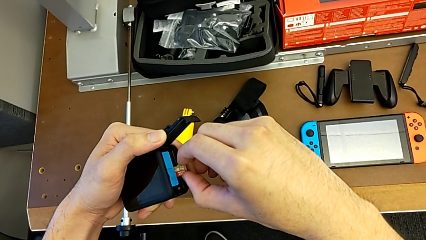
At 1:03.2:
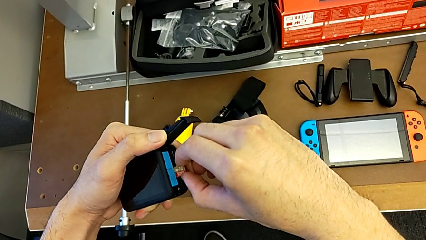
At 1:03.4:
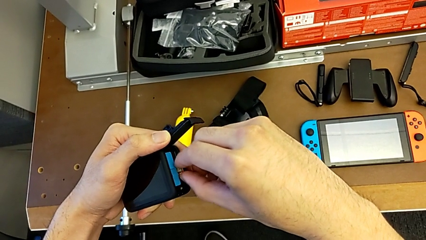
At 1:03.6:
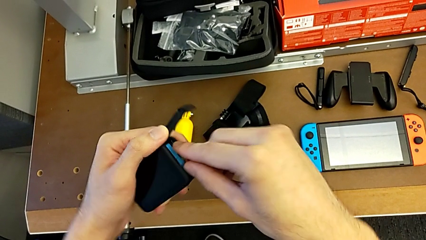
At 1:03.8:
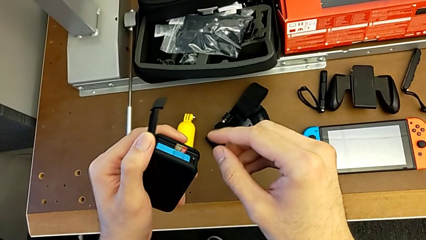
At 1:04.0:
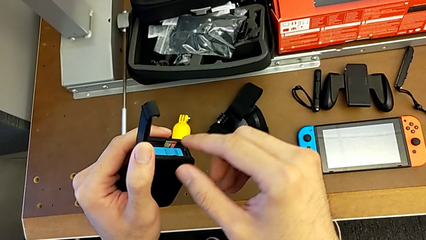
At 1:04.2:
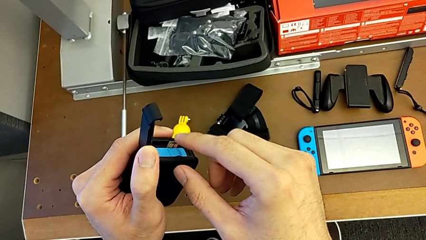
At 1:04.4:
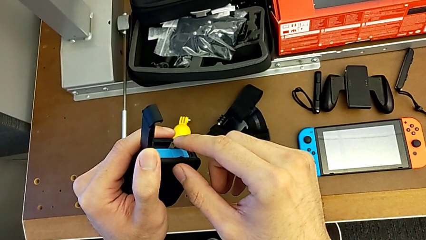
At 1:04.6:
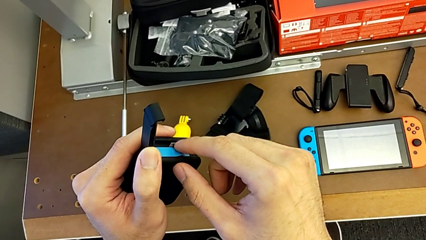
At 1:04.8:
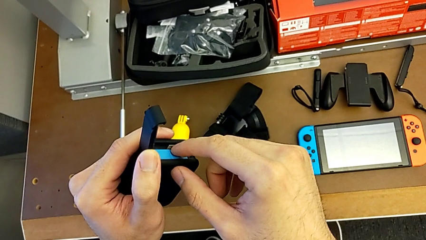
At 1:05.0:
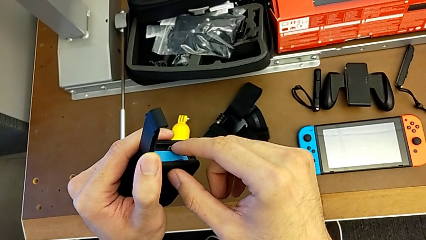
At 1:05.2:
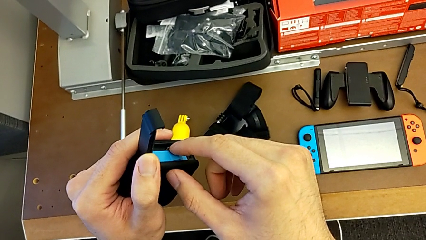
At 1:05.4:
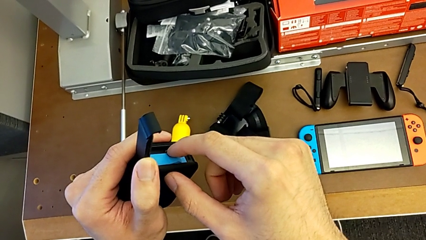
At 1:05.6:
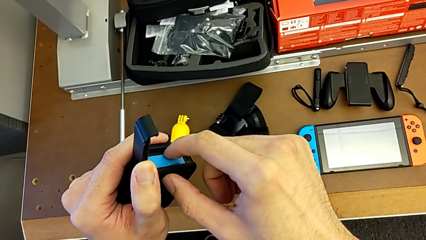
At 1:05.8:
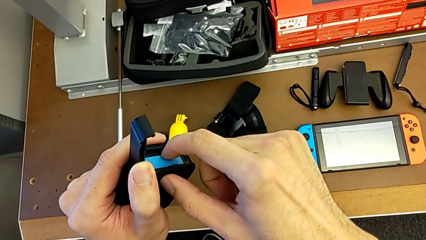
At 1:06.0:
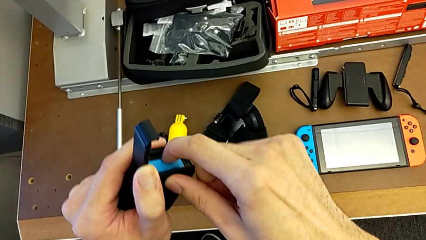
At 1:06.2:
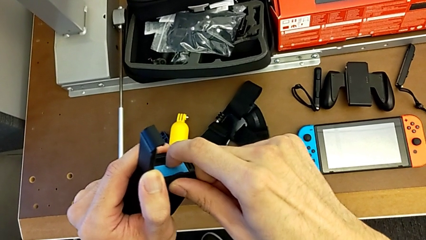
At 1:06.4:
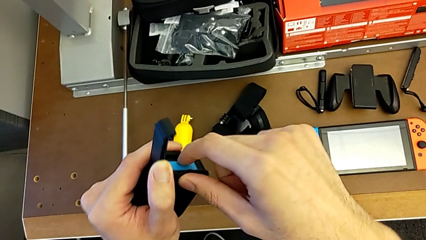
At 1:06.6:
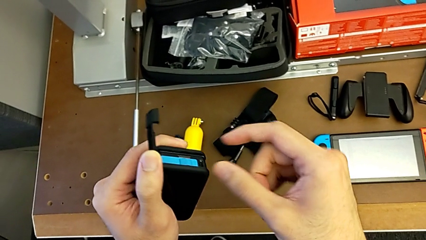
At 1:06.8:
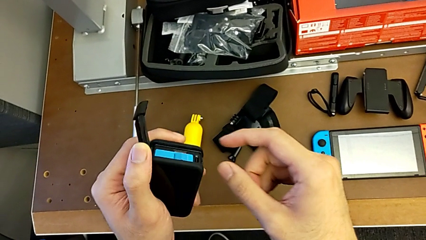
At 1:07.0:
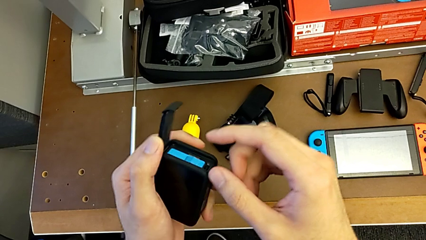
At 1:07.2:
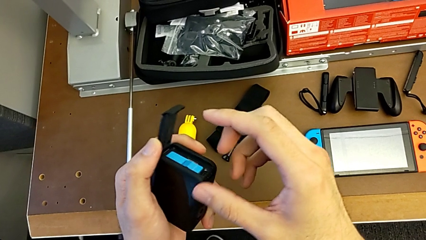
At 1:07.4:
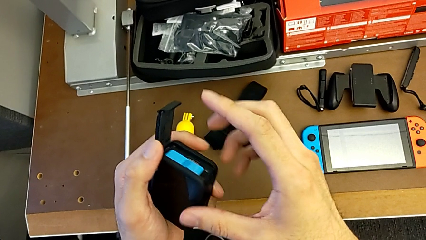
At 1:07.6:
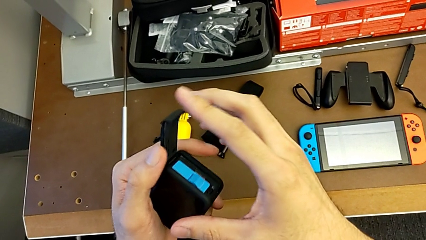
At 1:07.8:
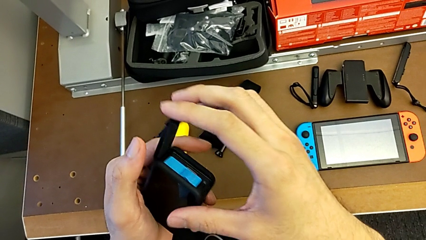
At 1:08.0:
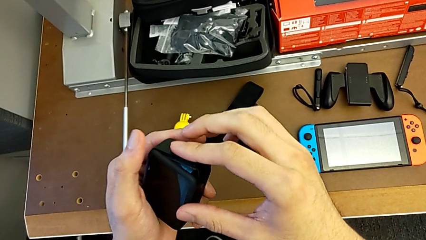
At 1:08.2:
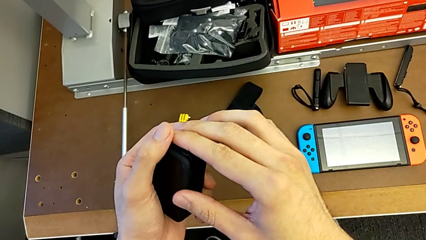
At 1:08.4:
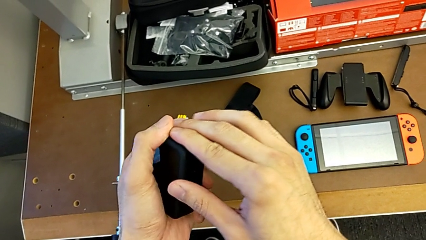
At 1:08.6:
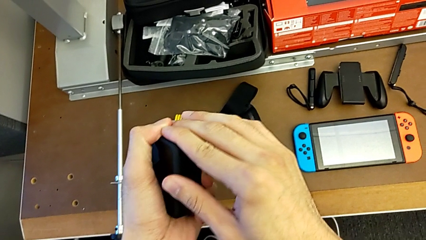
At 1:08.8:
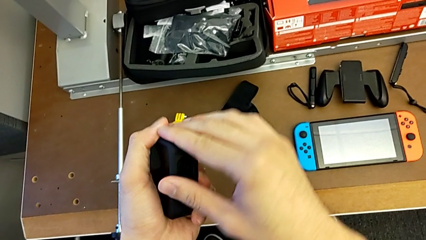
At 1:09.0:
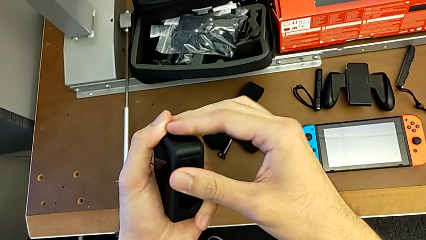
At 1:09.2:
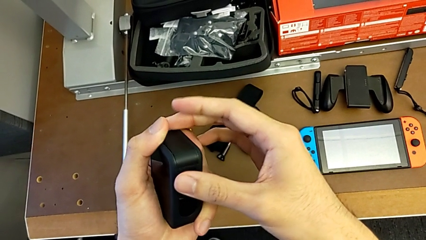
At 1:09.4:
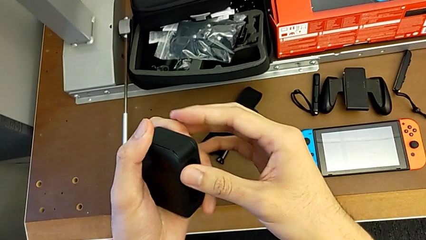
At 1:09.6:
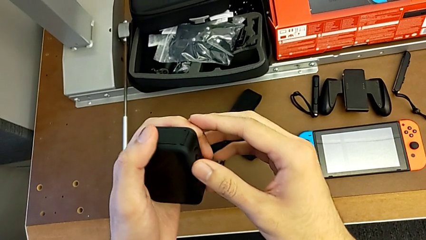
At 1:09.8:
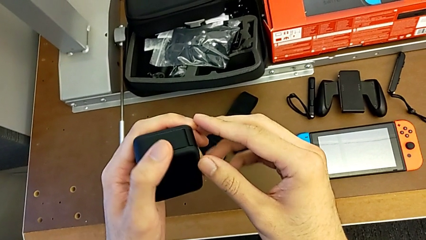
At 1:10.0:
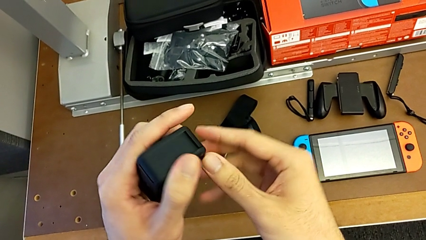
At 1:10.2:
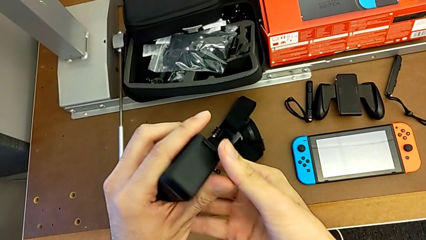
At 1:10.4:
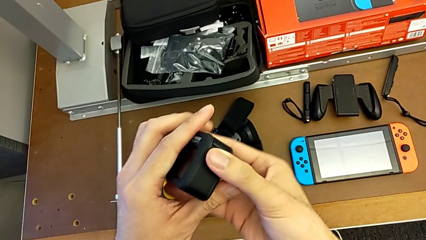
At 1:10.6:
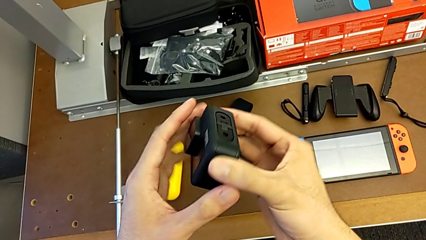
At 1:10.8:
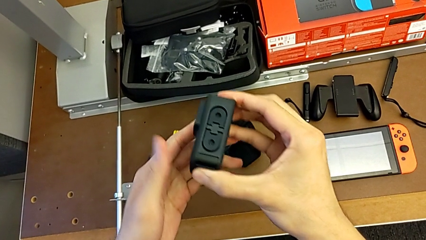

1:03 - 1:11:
The camera wearer is exchanging an SD card. They keep inserting the SD card, close the battery door and inspect the GoPro.

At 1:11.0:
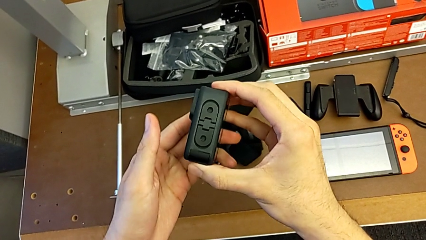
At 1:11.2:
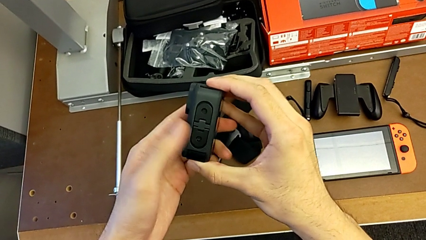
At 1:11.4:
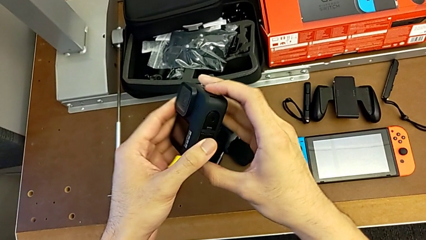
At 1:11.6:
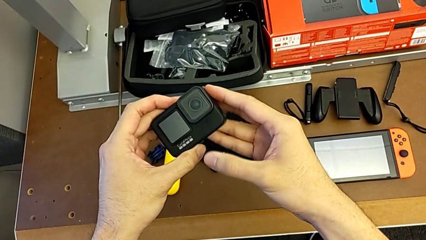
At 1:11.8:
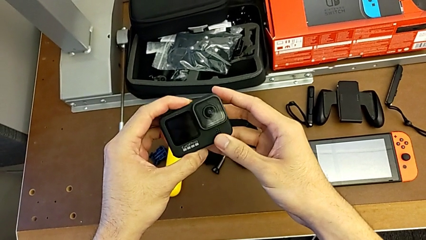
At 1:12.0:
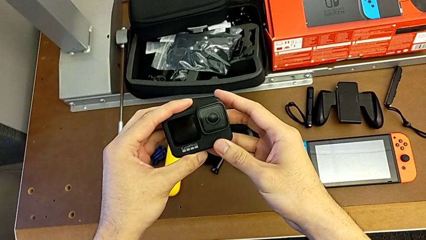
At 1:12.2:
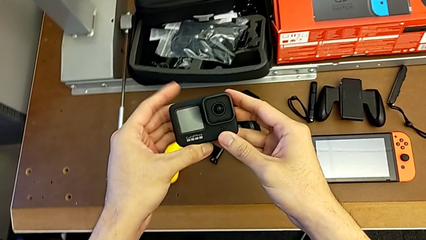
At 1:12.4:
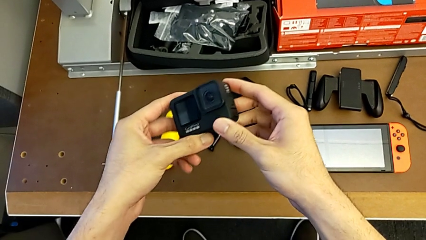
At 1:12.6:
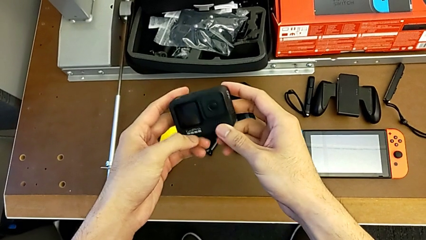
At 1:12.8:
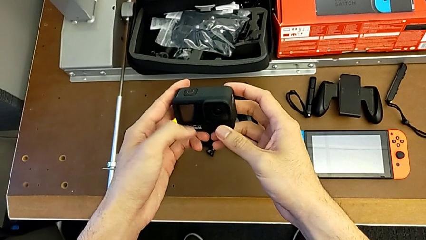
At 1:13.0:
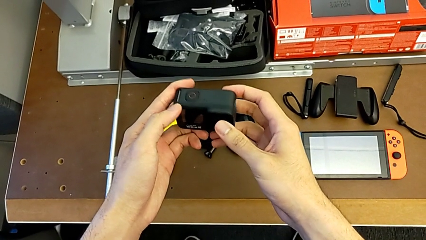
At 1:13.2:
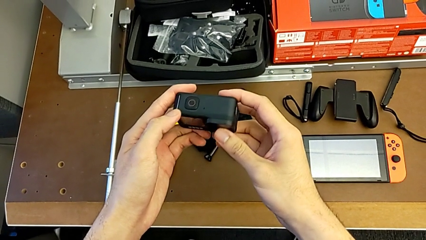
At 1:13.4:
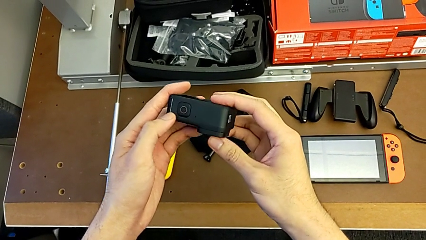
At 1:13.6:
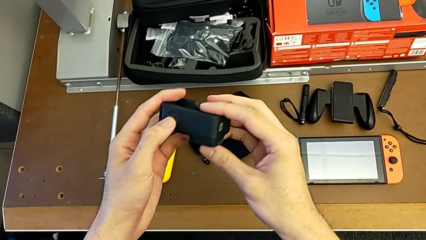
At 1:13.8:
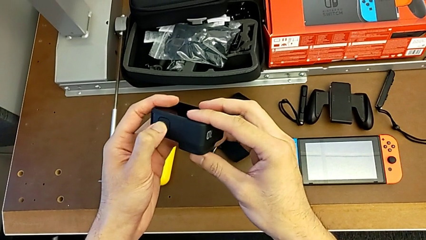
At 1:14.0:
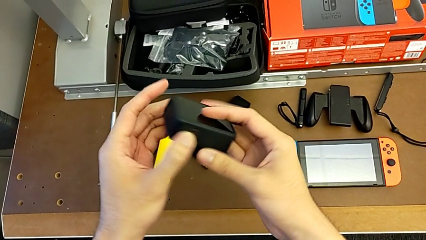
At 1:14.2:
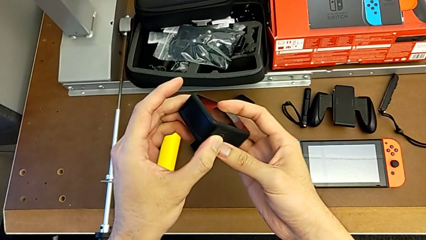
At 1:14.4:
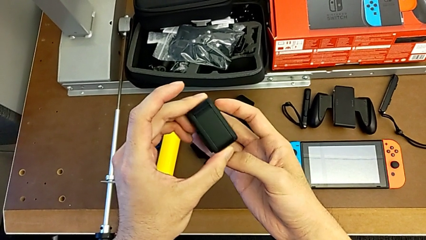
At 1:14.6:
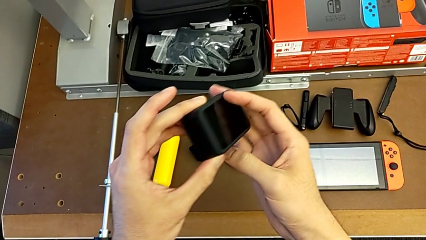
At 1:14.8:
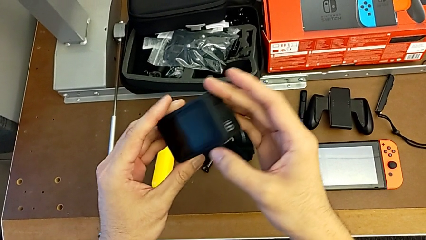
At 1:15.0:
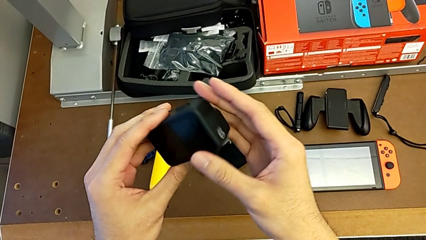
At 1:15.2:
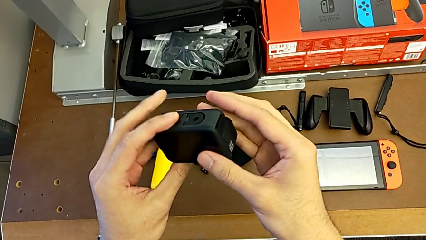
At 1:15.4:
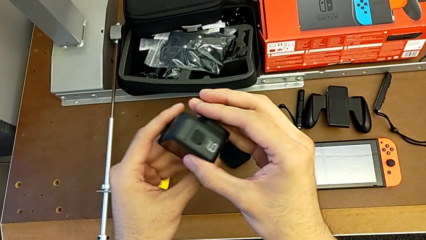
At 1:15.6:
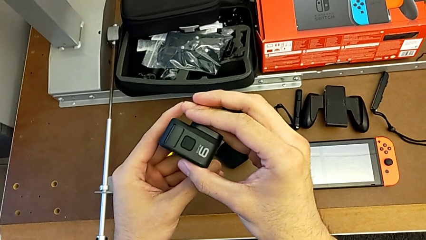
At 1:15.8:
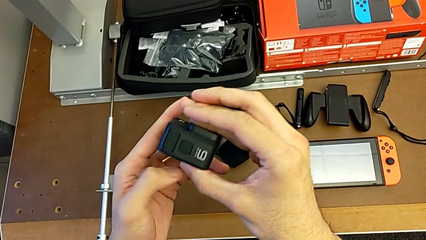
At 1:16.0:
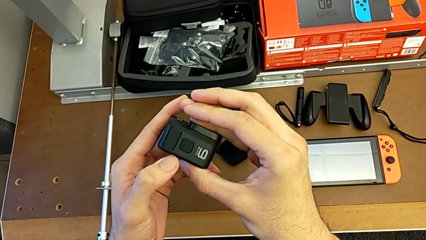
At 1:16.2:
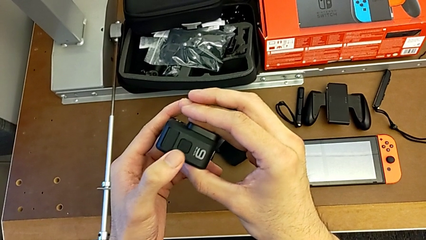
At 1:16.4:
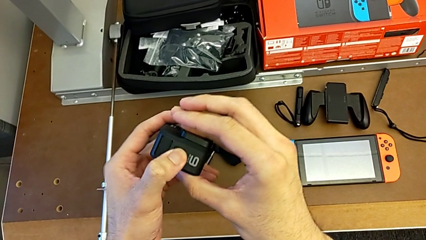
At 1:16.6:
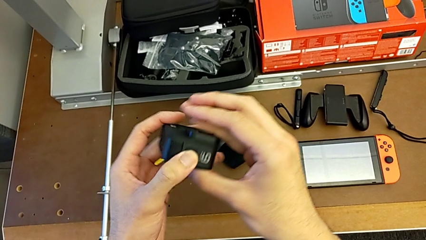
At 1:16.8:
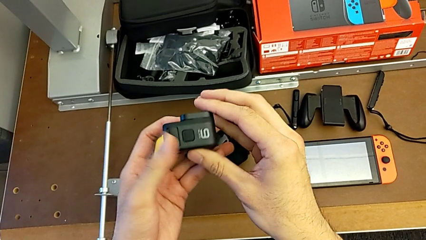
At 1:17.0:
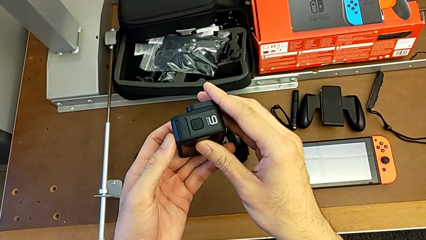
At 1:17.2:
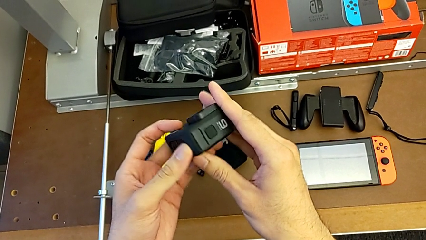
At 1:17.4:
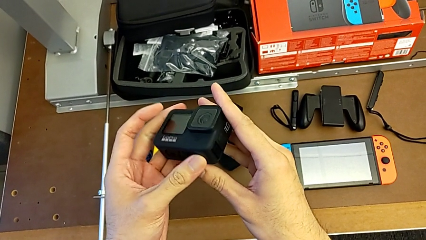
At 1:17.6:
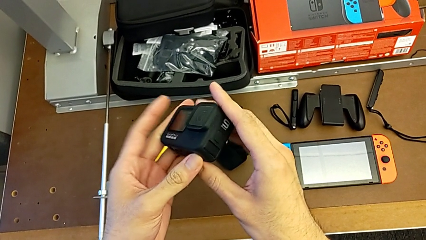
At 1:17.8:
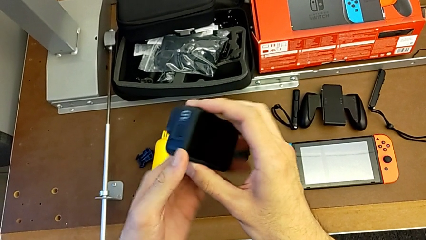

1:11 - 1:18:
The camera wearer turns on their GoPro. They inspect the GoPro and turn it on.
